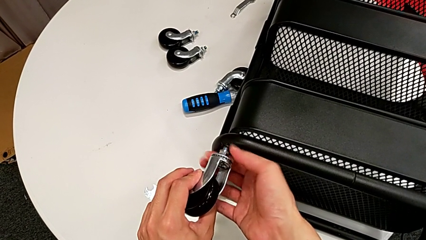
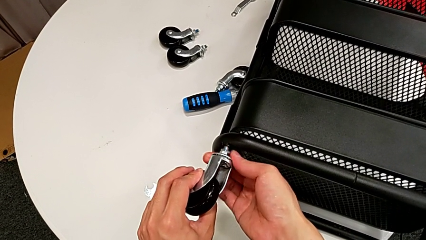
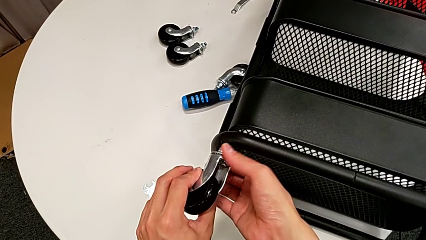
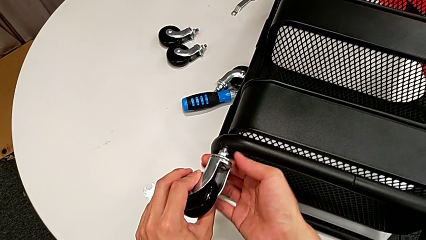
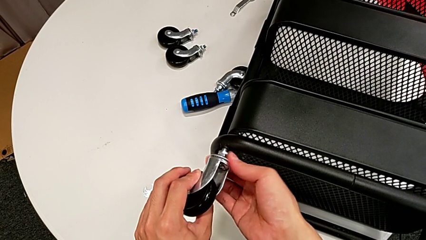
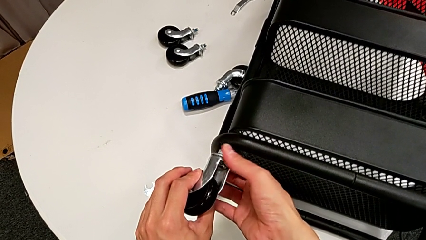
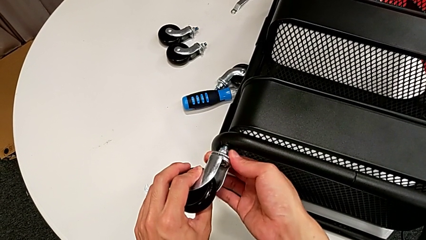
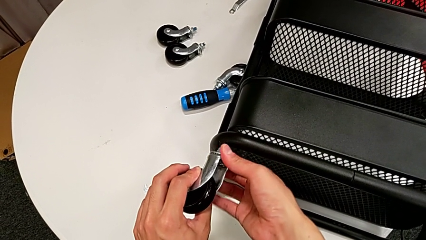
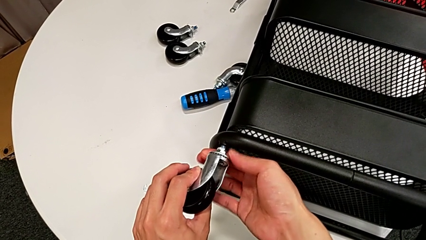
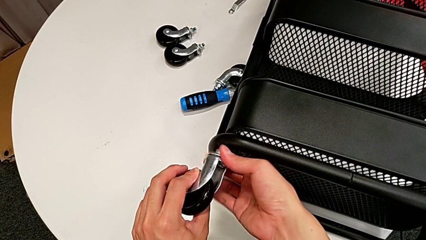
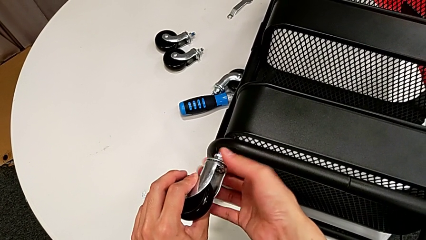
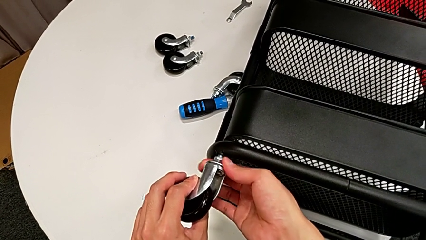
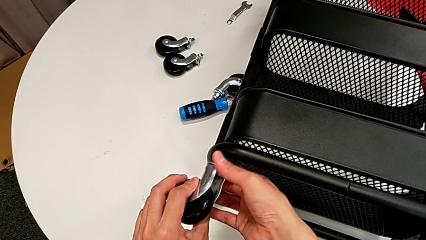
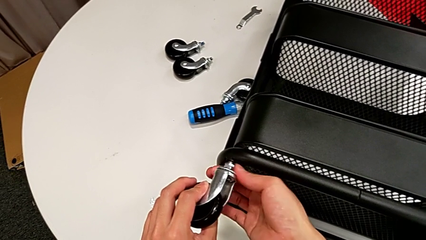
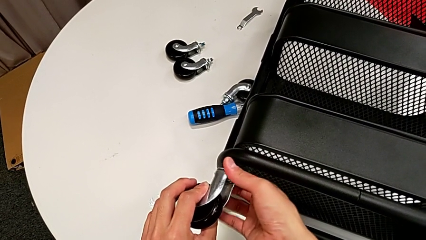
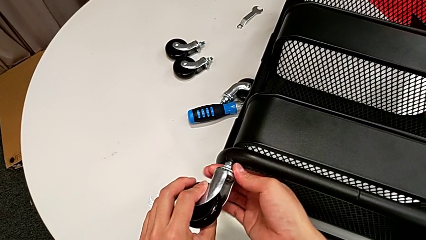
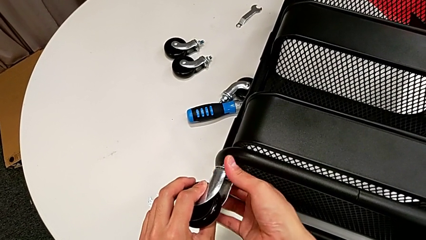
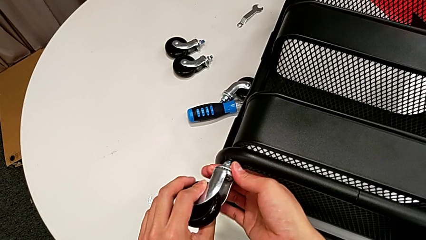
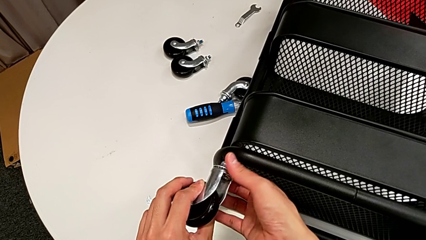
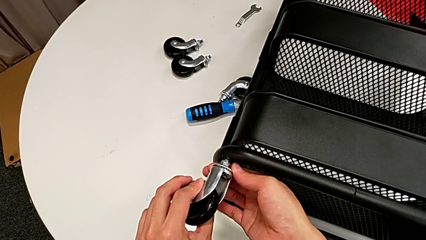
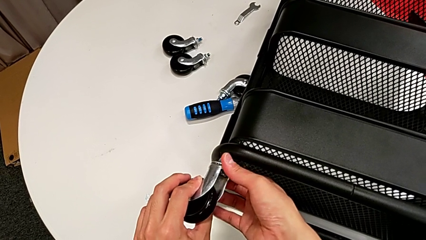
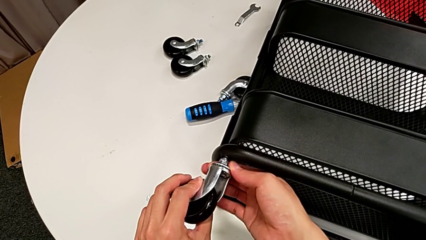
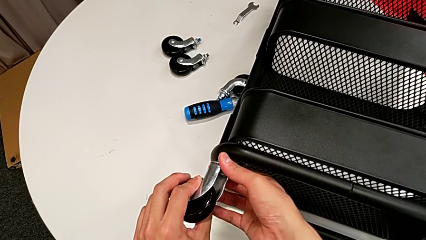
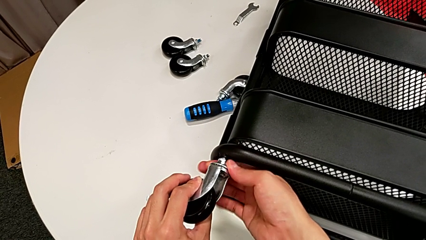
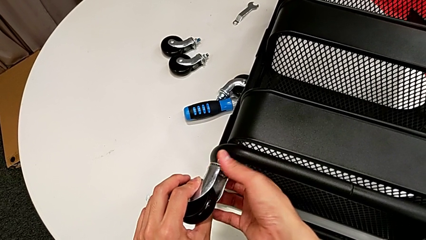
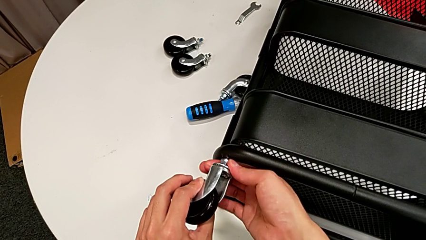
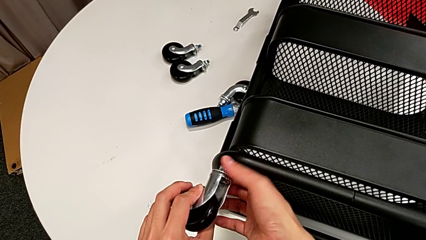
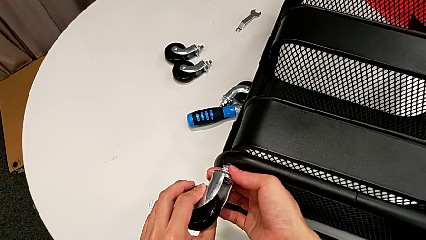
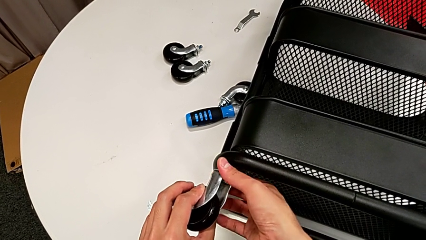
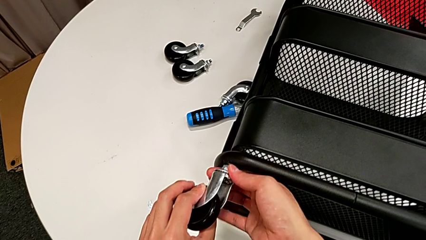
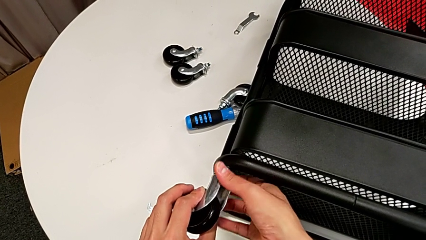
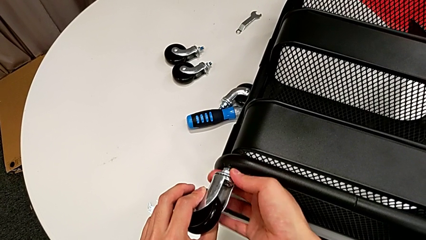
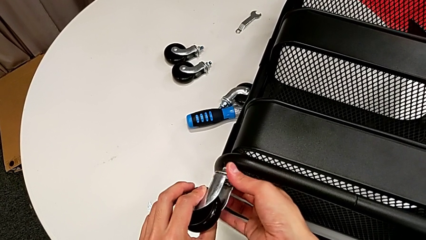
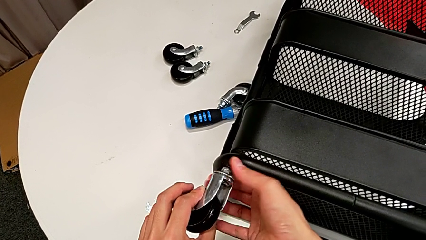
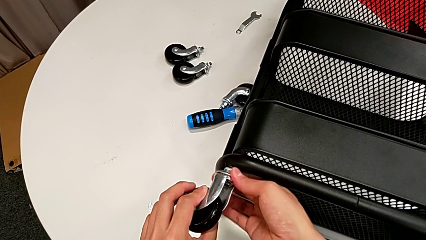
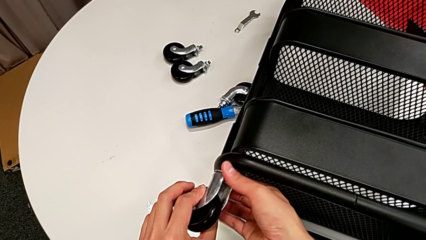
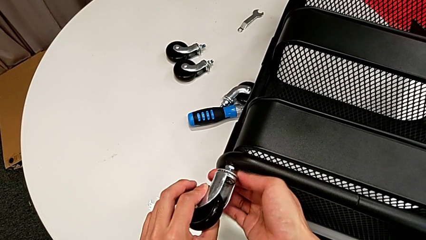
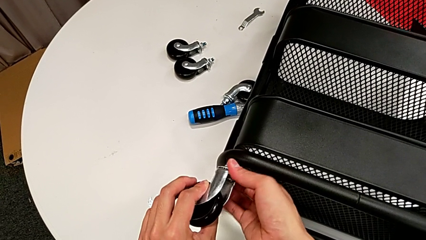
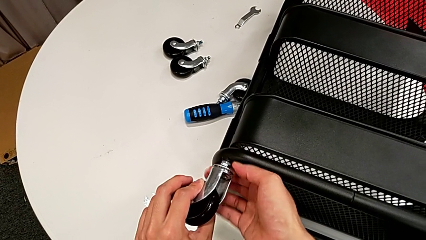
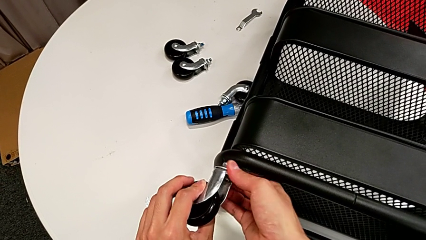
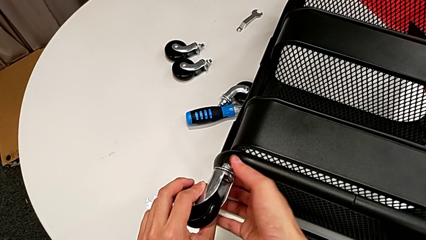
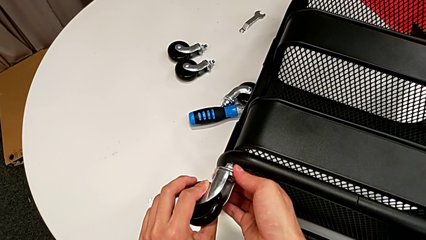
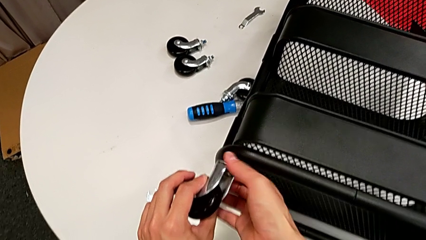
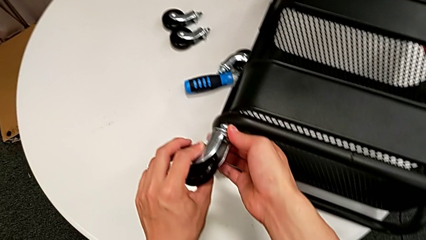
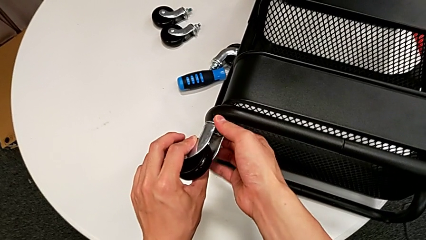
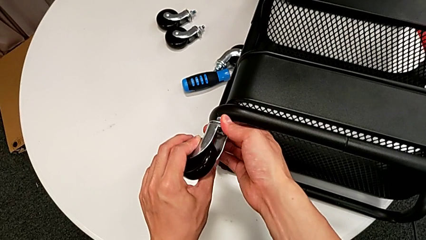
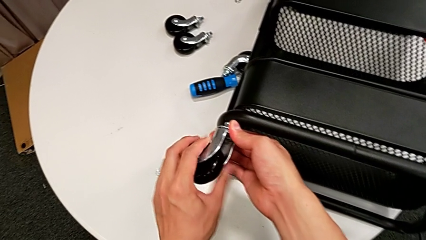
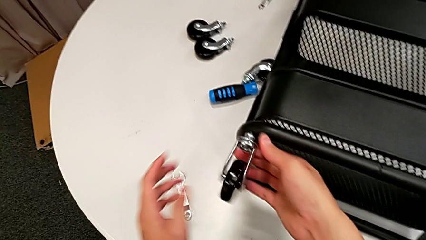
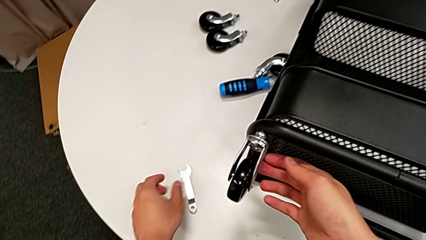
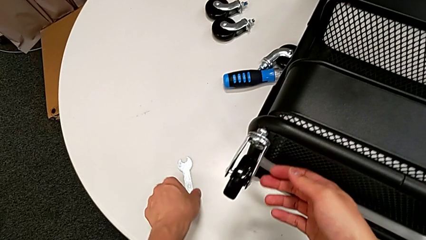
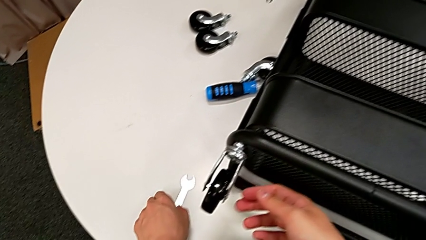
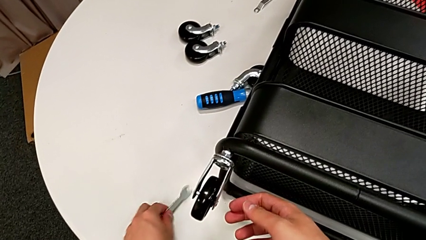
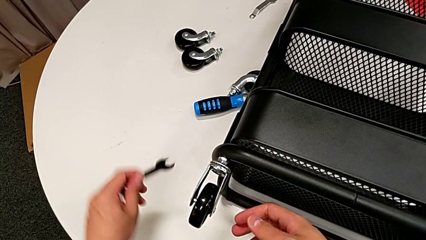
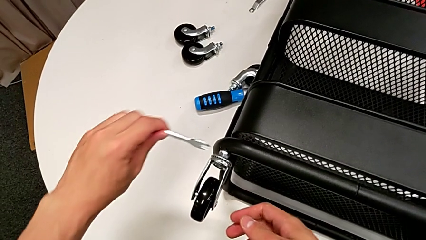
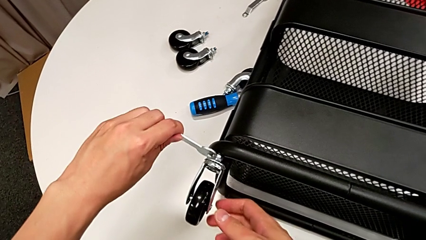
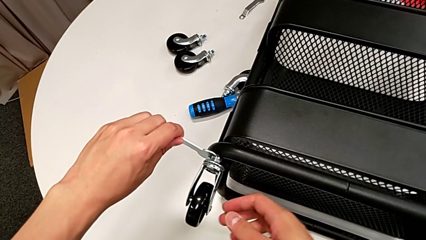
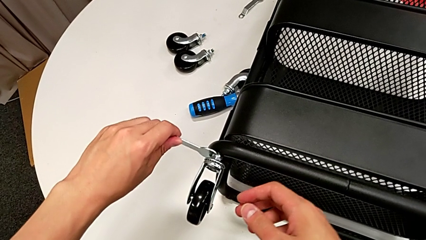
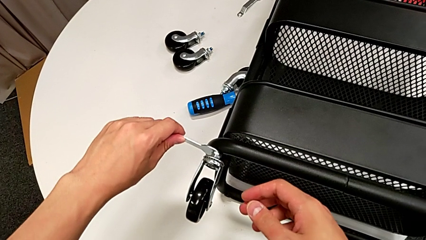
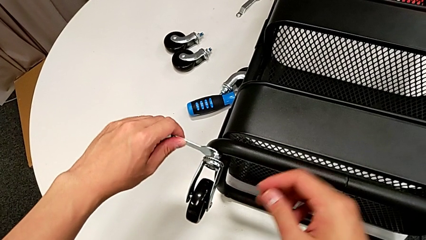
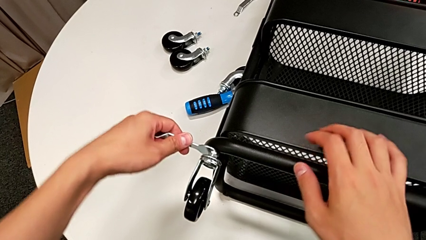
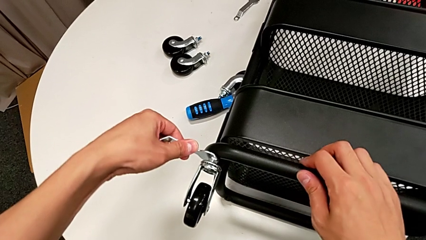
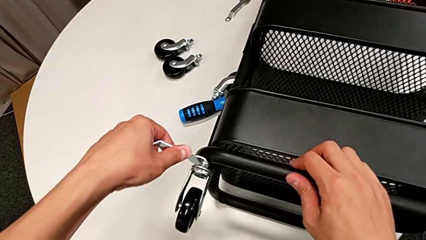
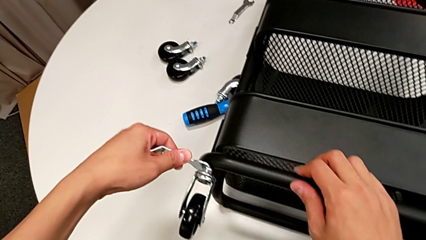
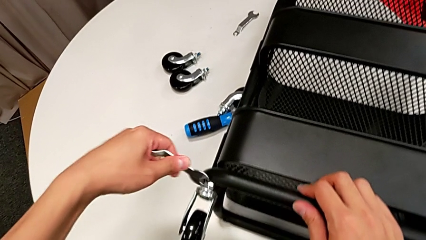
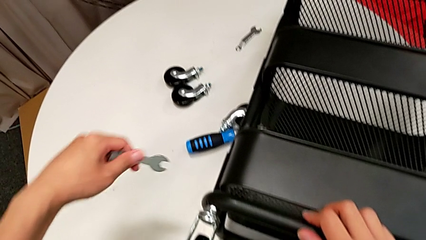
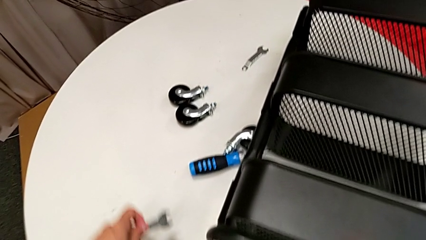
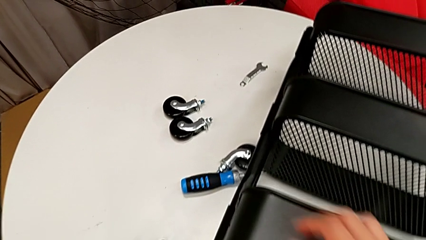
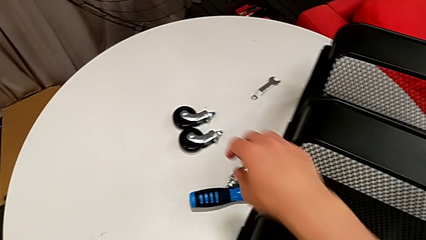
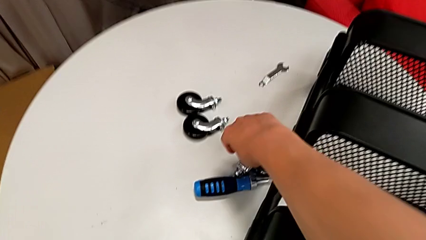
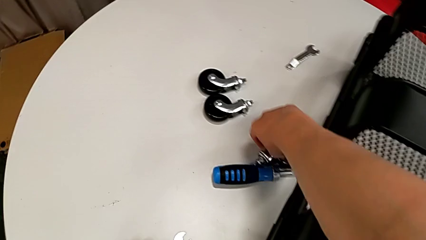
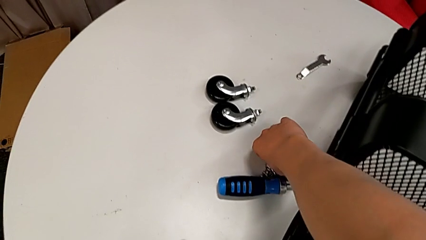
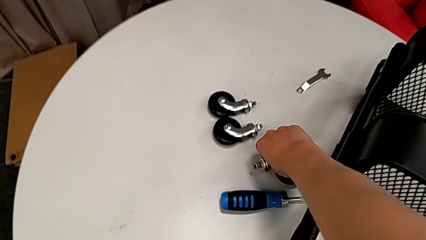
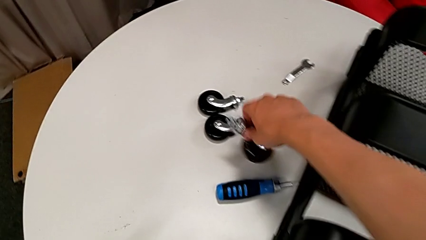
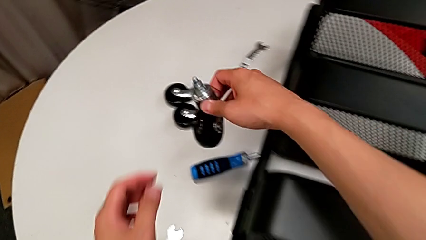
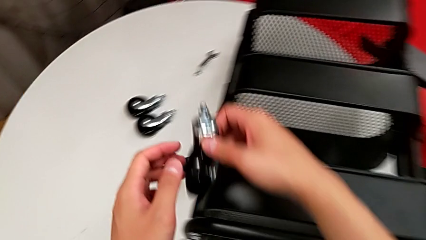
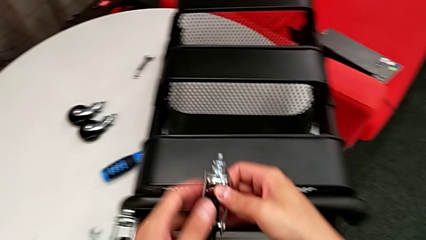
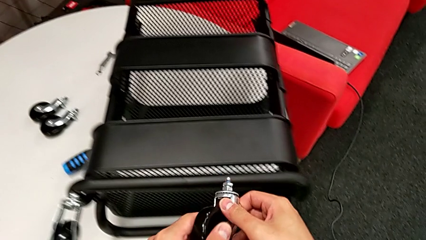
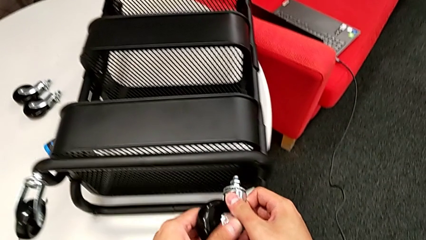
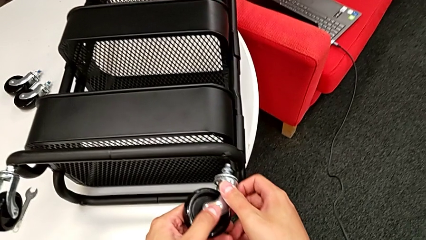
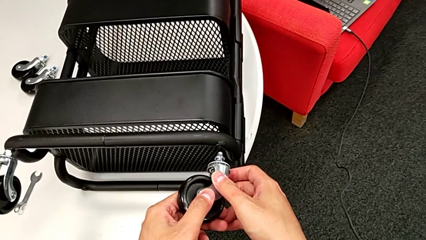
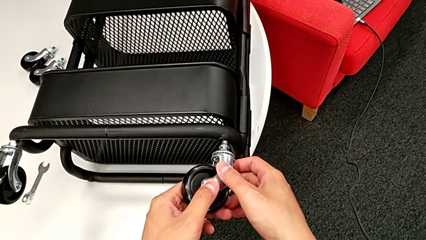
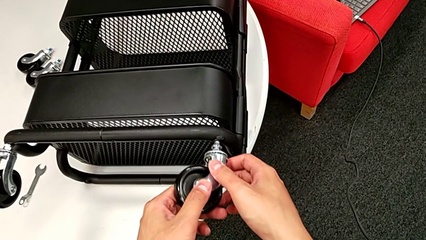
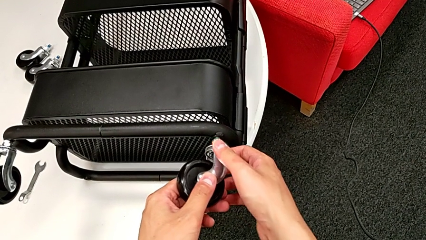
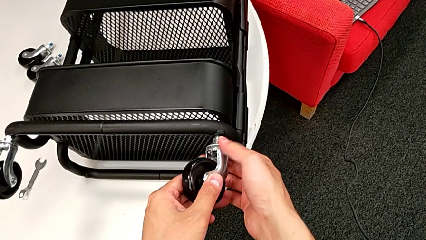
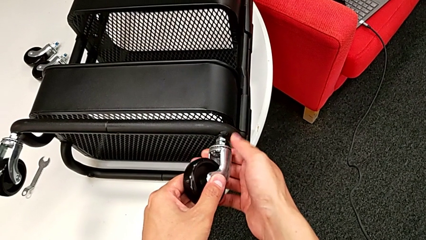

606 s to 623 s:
The camera wearer is attaching the four wheels to the bottom of their base frame. They keep screwing the first hexagon cap nut, grab the spanner wrench, screw the first wheel, place the spanner wrench, grab the second wheel and insert it.
